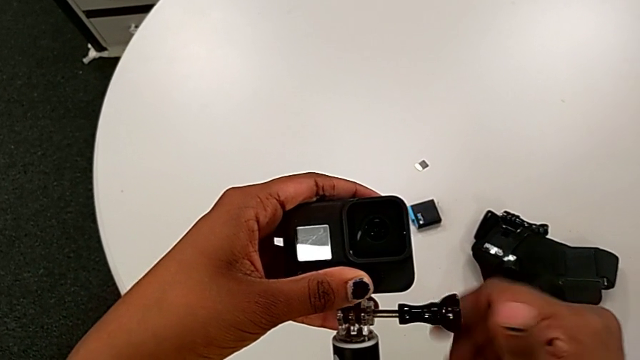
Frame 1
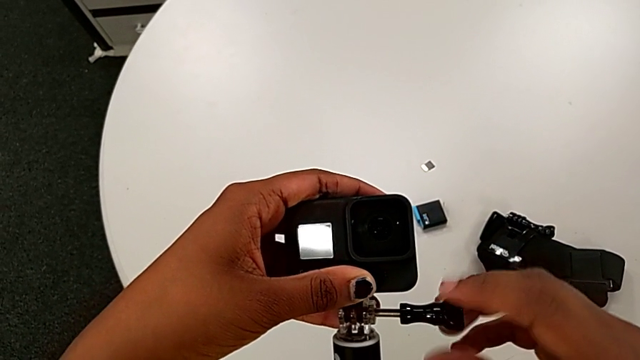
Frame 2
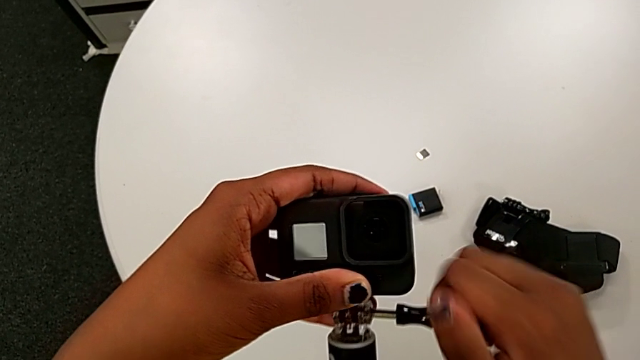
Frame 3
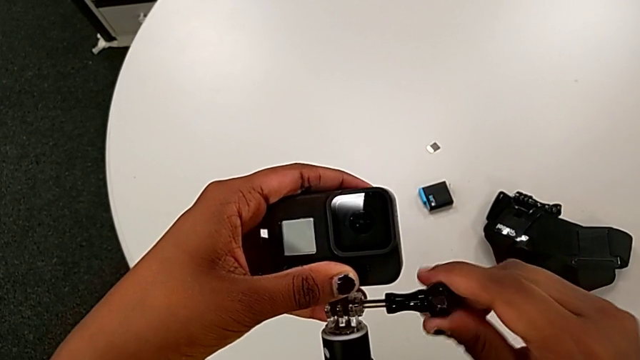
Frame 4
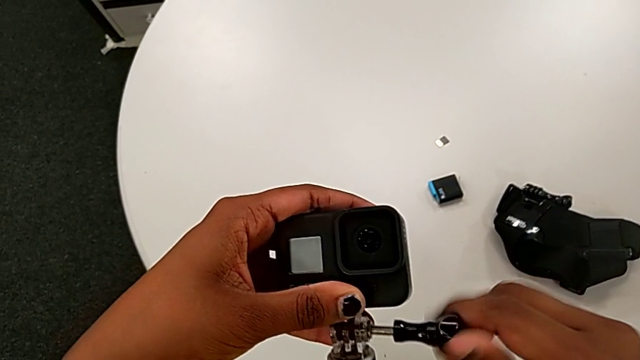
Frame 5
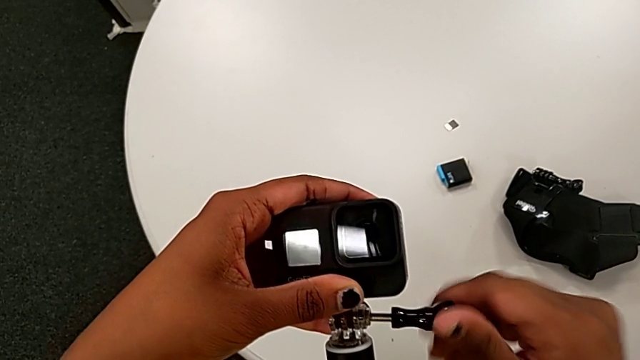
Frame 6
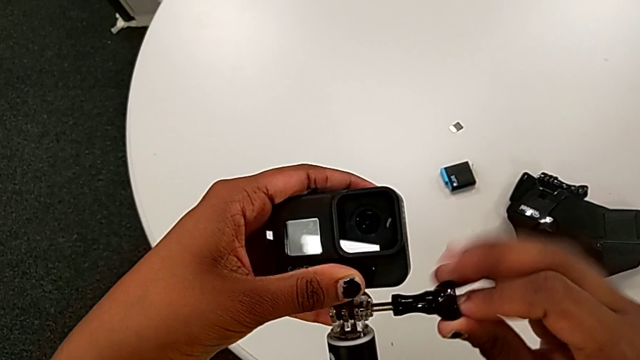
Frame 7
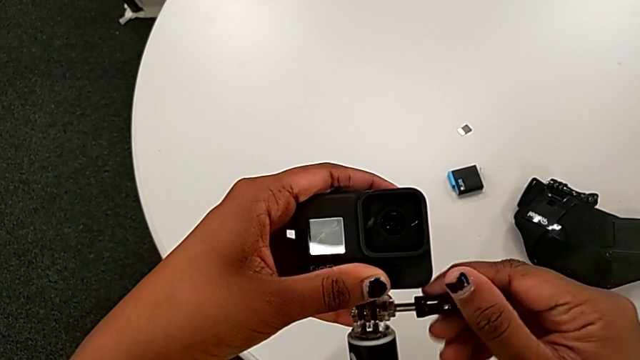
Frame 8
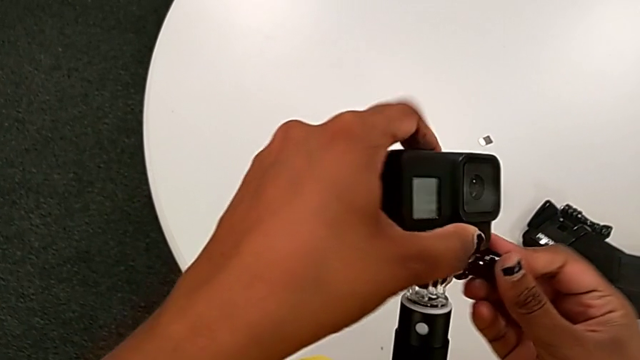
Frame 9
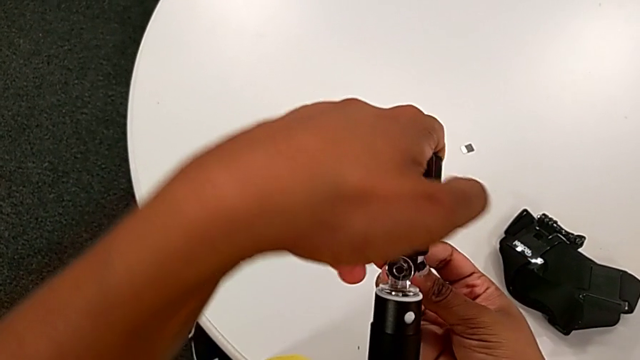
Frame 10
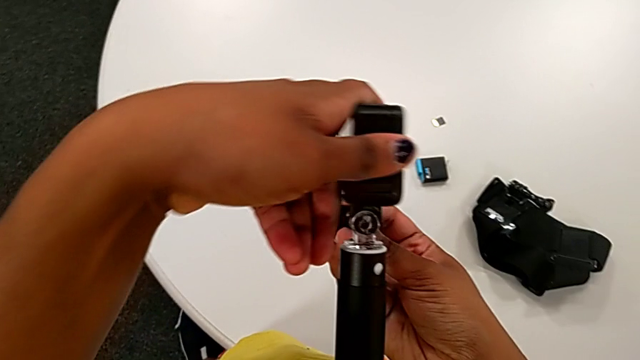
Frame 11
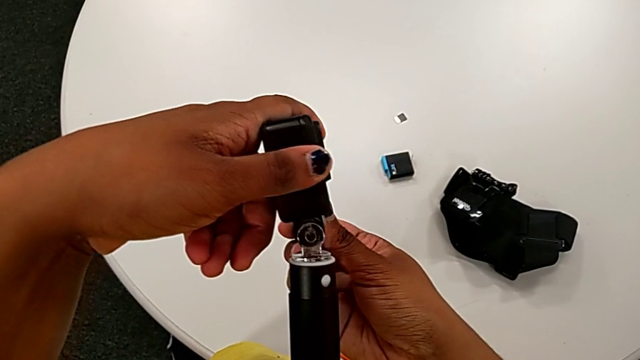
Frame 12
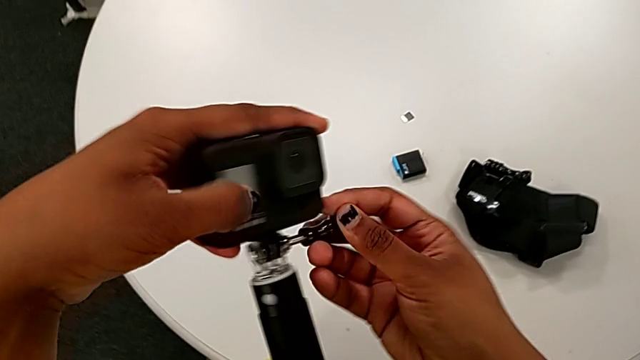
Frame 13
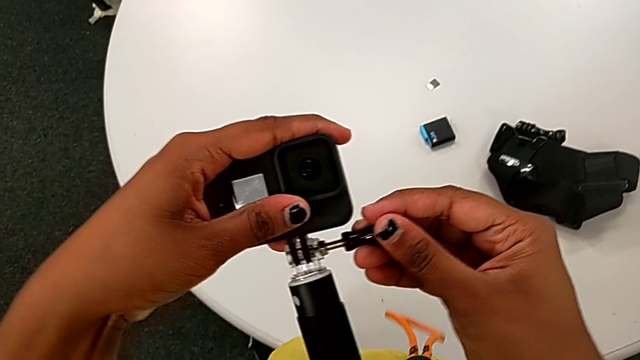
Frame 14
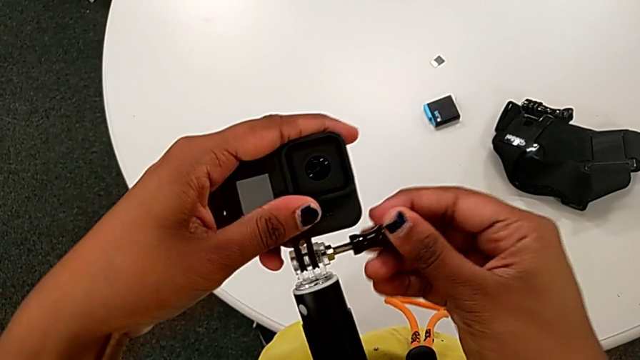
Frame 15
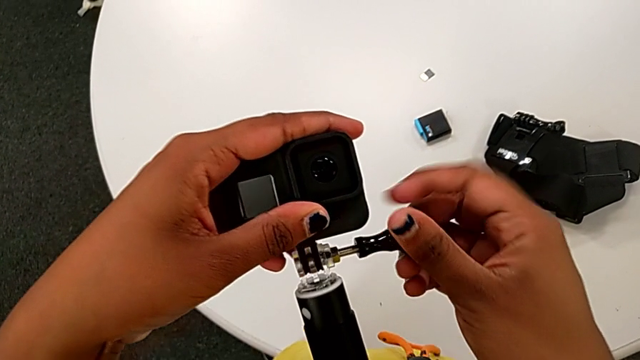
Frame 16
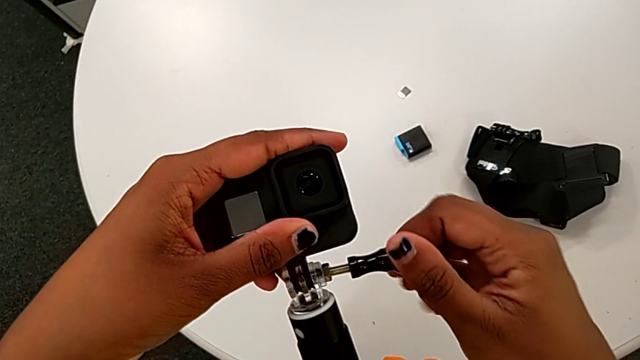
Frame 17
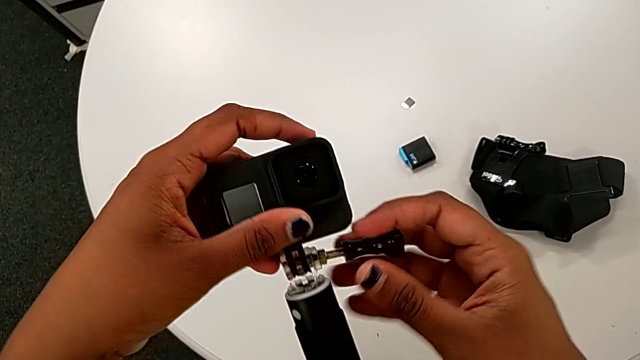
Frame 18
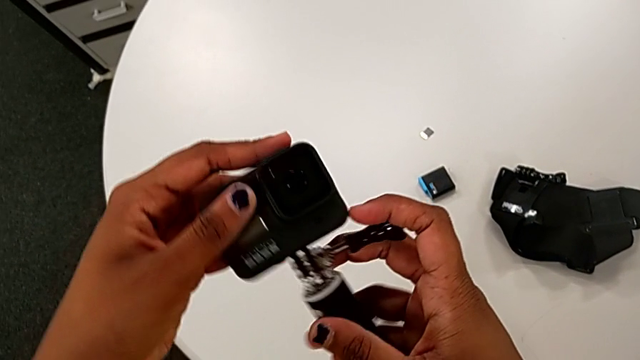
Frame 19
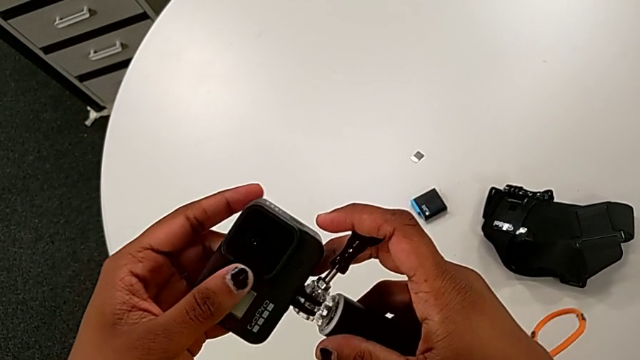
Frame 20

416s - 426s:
The camera wearer is mounting the black handheld grip onto the GoPro. They keep screwing the handheld grip.

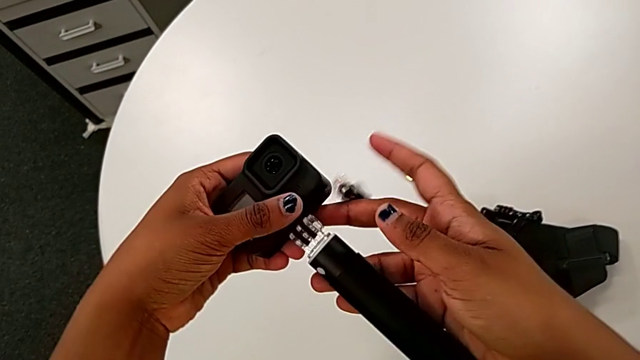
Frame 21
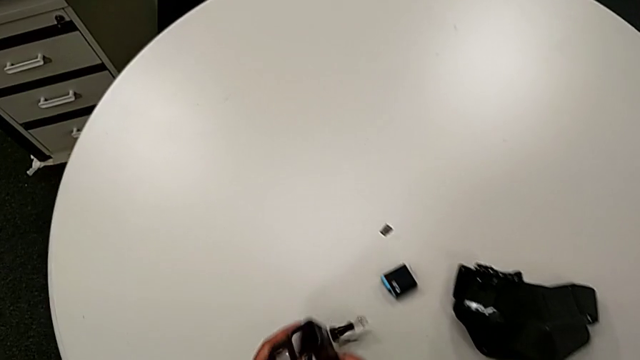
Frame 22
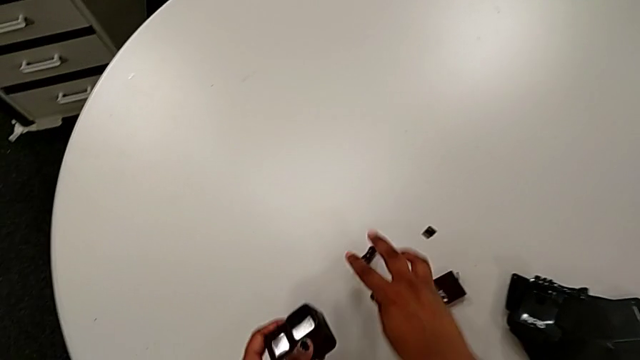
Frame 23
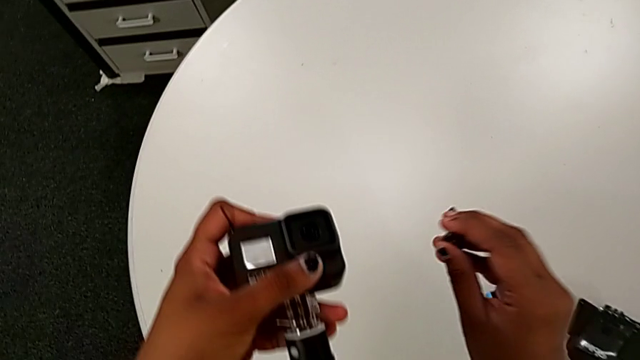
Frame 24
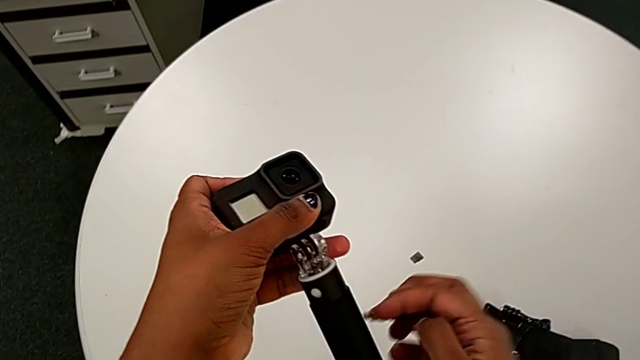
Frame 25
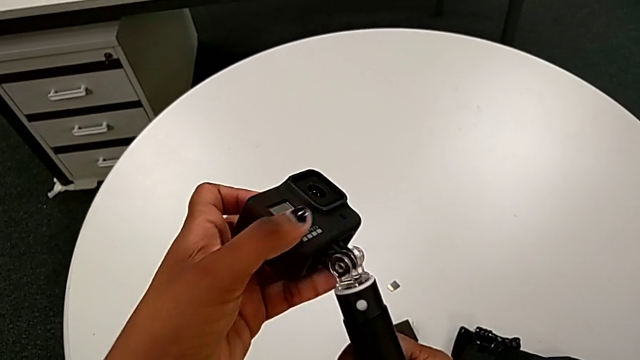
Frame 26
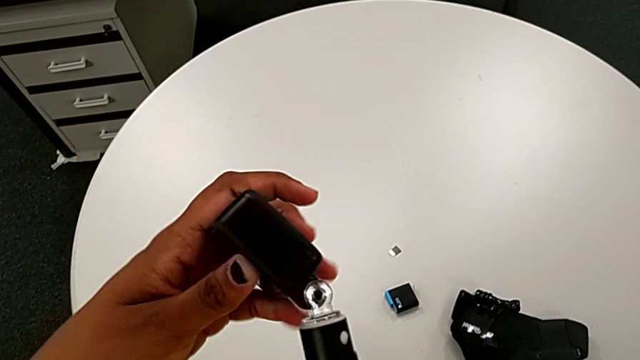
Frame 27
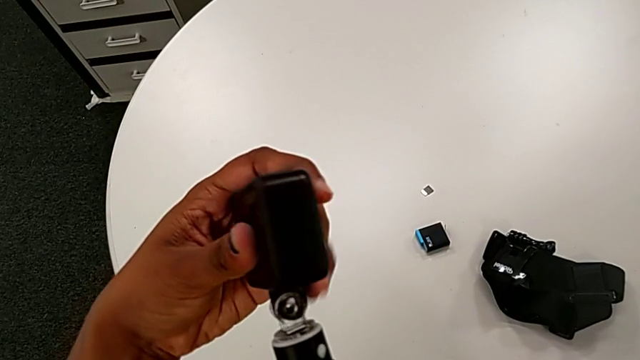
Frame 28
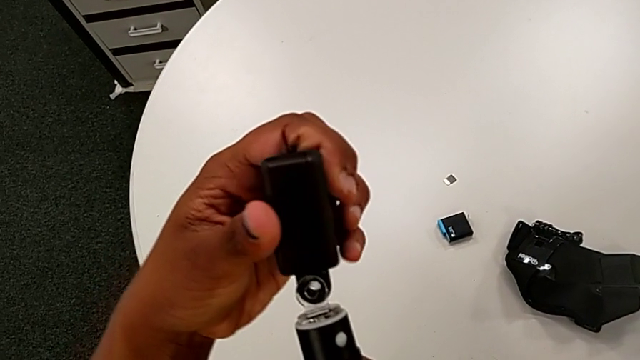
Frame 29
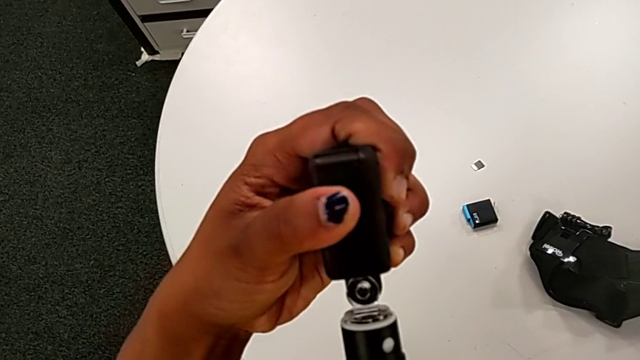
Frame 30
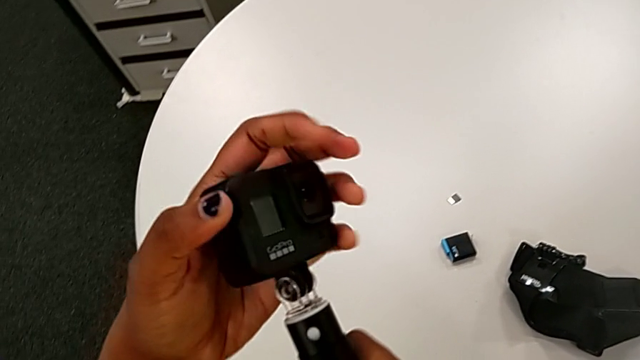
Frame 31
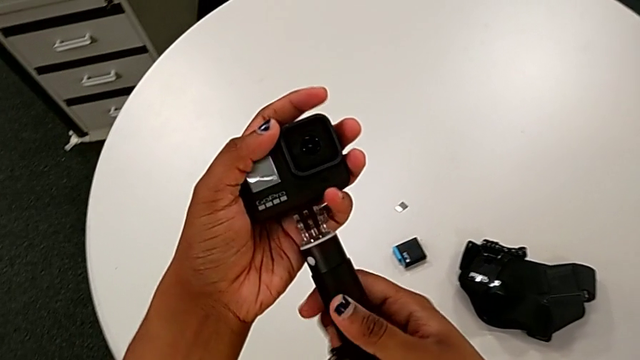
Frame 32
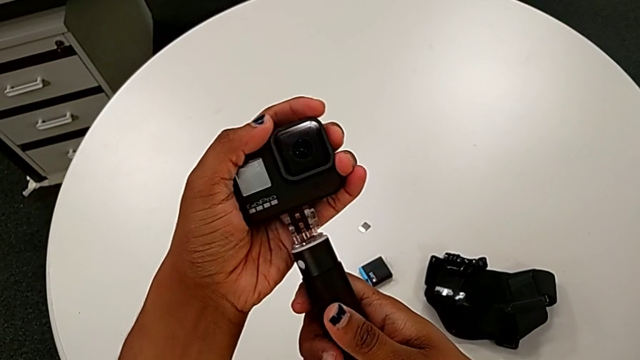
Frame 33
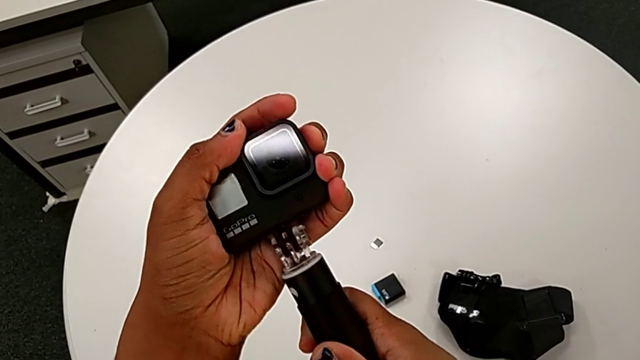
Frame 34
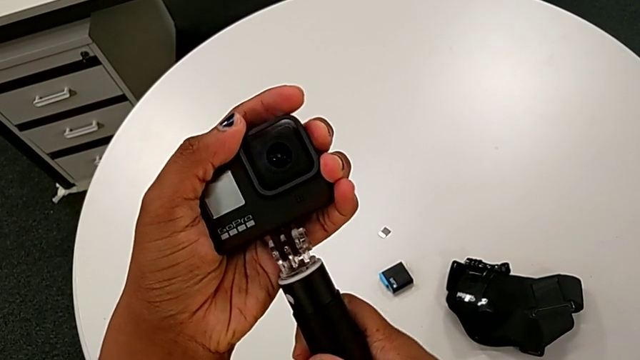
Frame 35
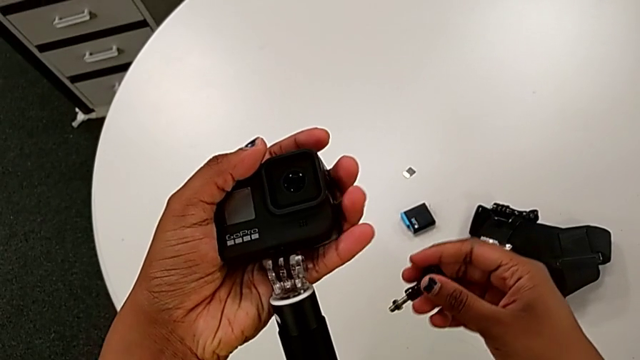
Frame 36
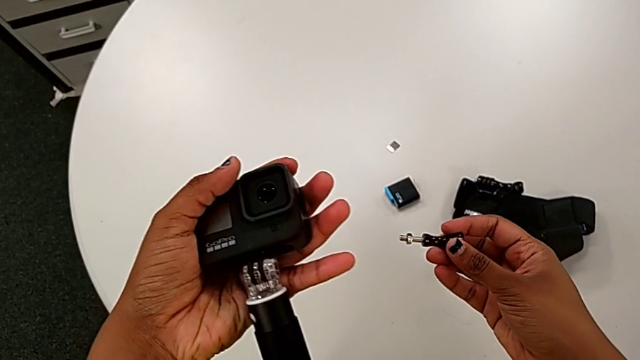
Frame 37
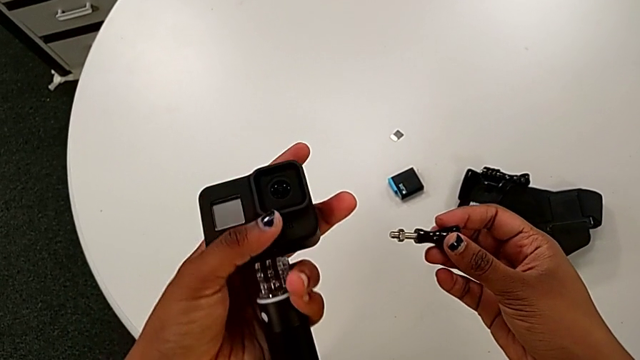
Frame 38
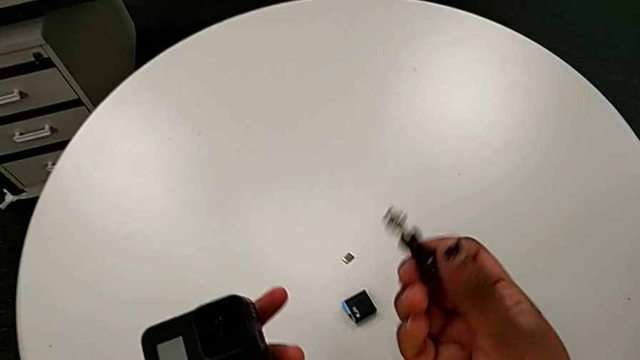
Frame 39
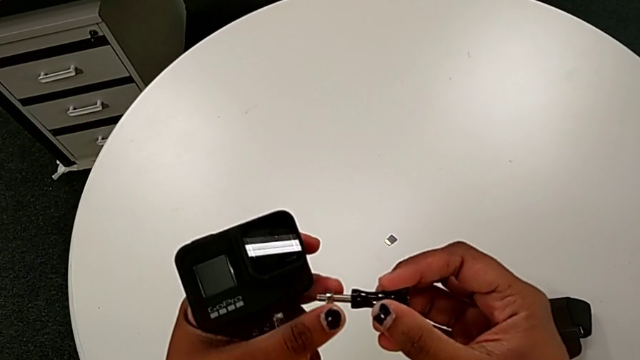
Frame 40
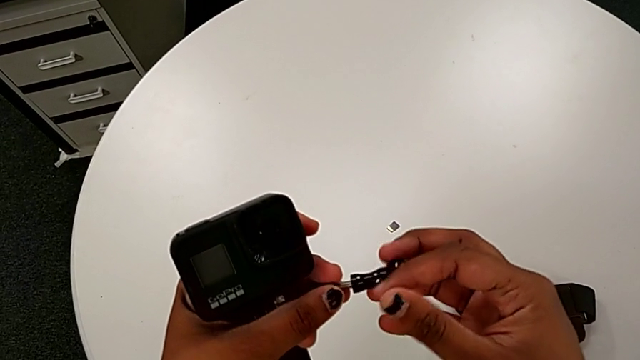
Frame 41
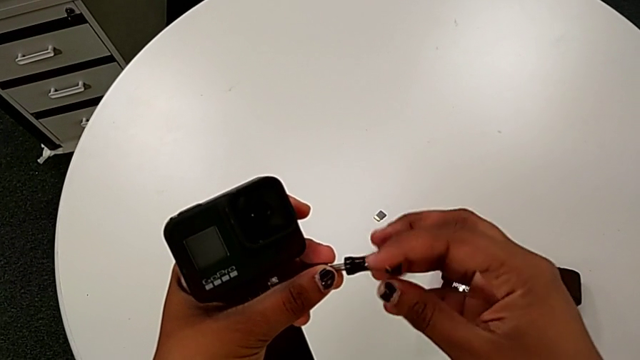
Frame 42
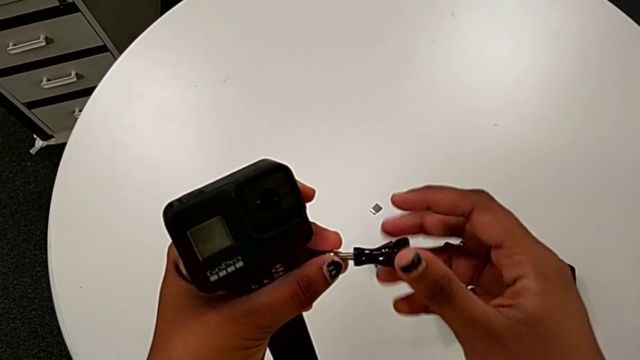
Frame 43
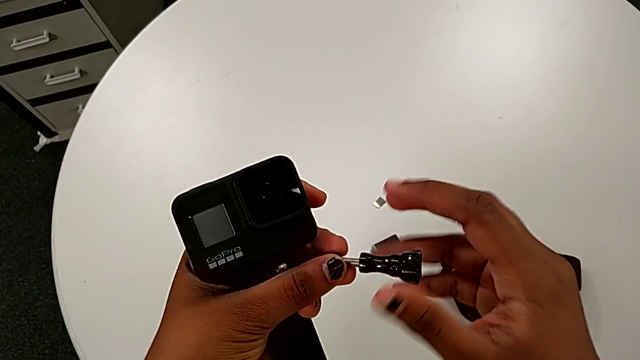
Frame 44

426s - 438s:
The camera wearer is mounting the black handheld grip onto the GoPro. They drop the screw, lift it, align the GoPro and begin to screw the screw.
